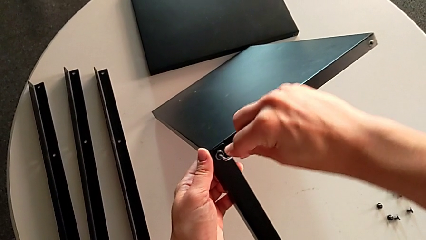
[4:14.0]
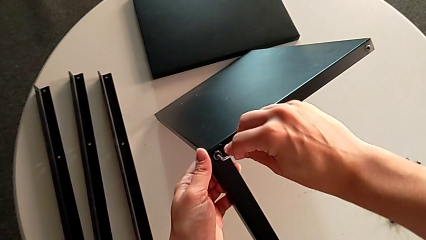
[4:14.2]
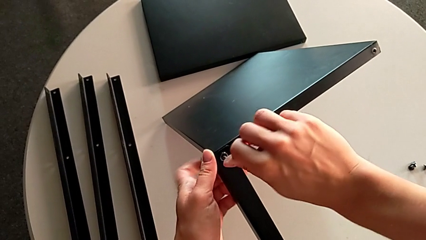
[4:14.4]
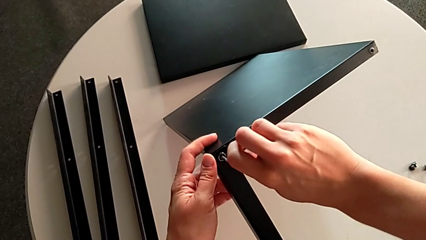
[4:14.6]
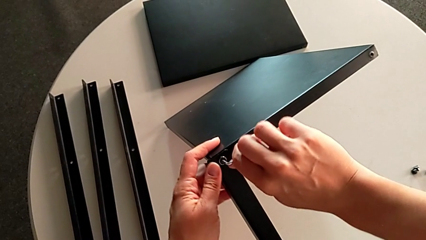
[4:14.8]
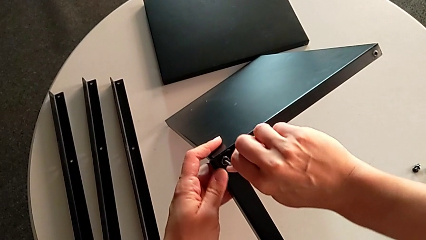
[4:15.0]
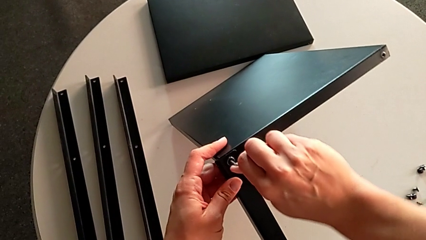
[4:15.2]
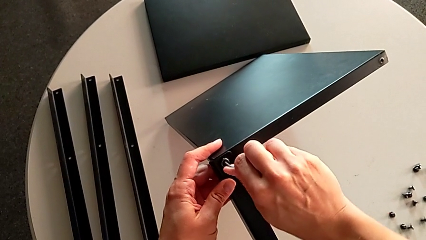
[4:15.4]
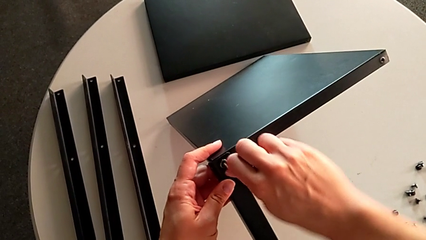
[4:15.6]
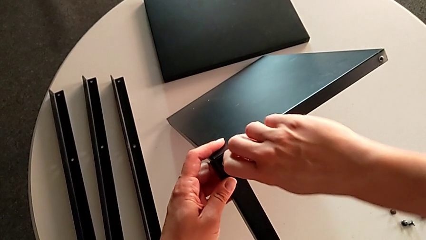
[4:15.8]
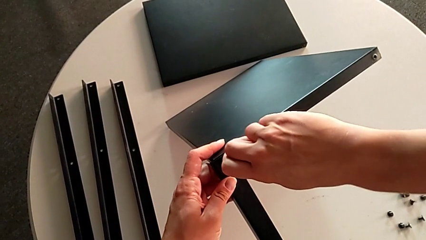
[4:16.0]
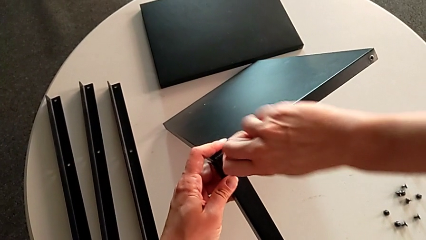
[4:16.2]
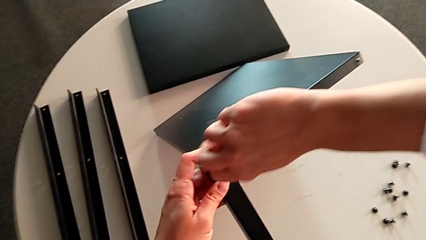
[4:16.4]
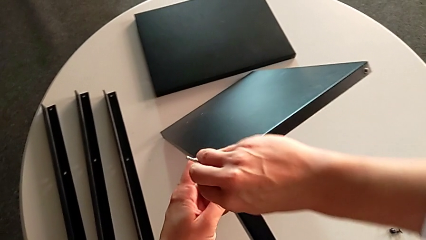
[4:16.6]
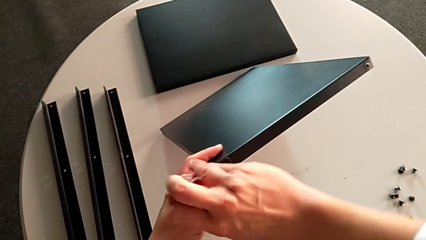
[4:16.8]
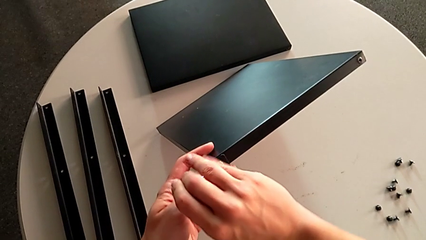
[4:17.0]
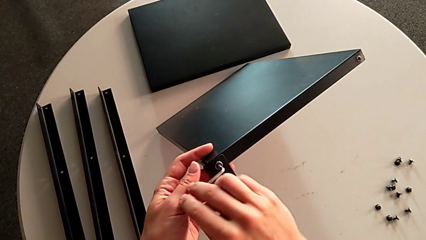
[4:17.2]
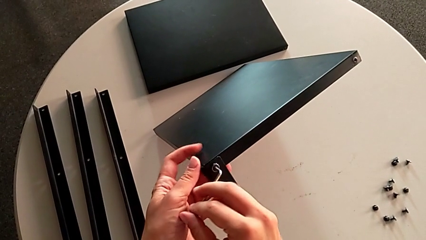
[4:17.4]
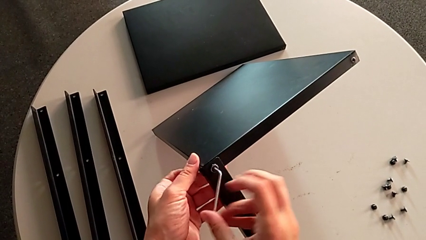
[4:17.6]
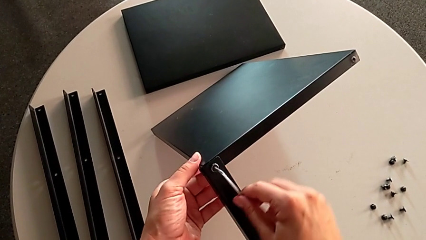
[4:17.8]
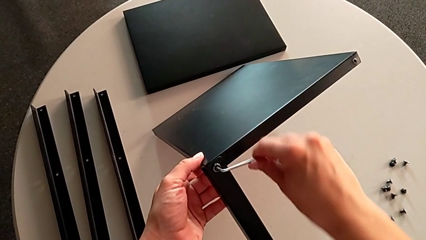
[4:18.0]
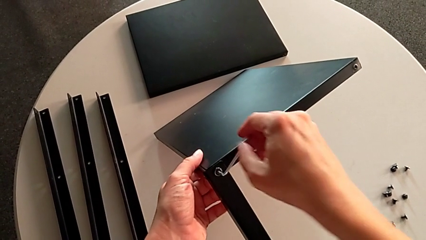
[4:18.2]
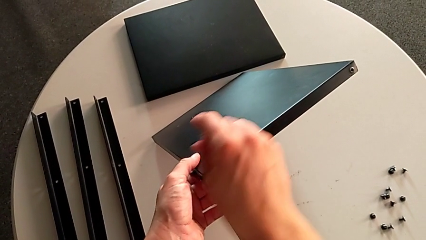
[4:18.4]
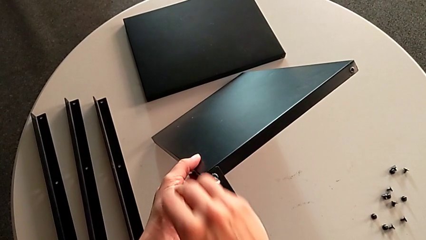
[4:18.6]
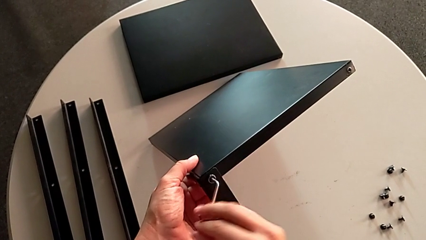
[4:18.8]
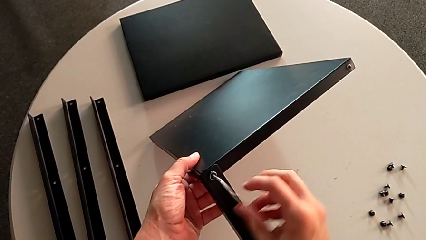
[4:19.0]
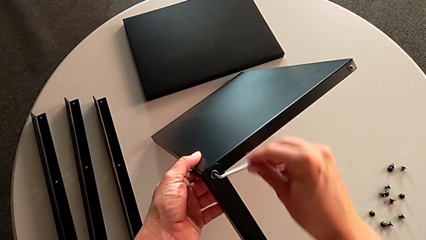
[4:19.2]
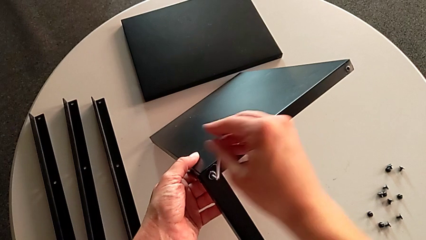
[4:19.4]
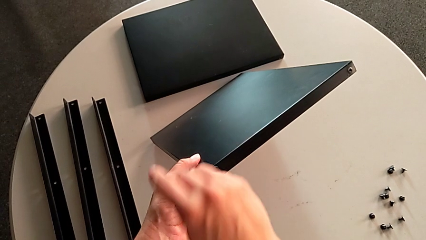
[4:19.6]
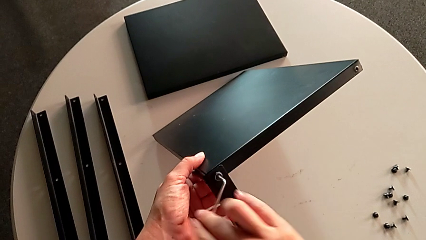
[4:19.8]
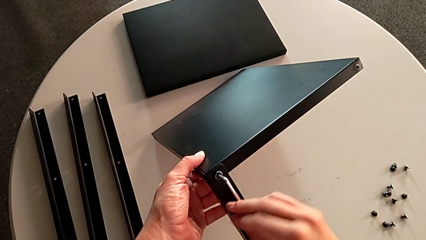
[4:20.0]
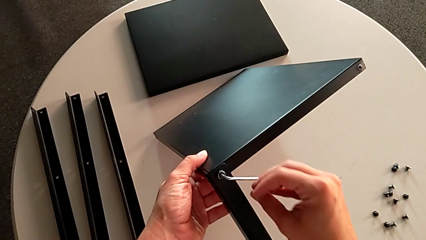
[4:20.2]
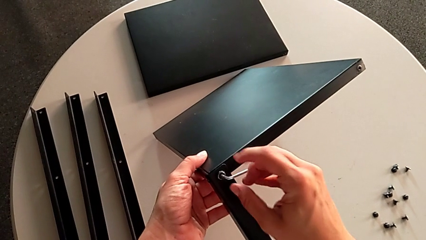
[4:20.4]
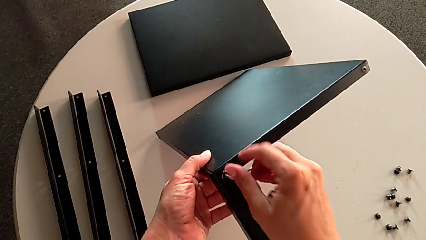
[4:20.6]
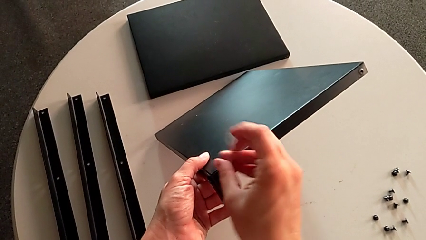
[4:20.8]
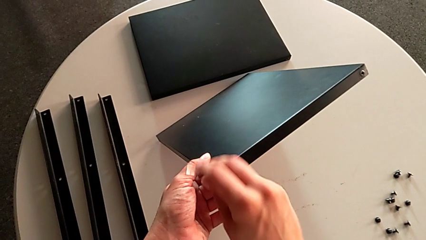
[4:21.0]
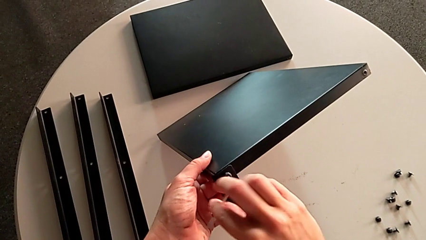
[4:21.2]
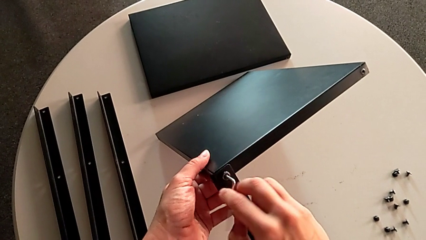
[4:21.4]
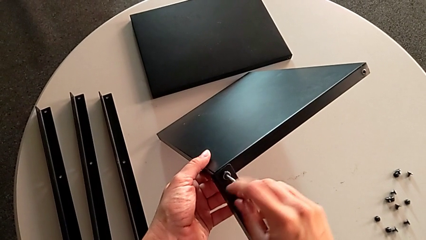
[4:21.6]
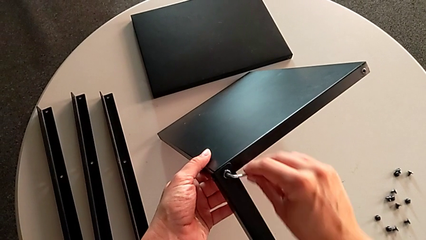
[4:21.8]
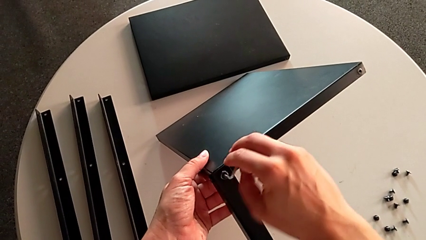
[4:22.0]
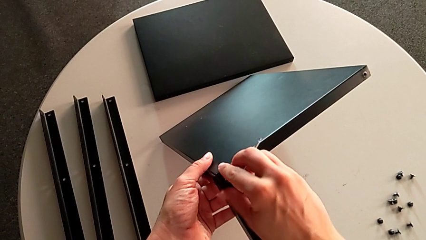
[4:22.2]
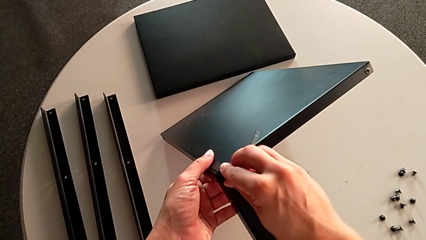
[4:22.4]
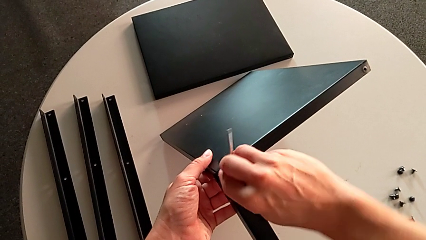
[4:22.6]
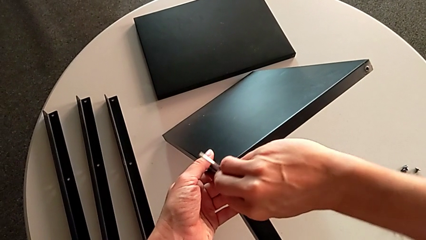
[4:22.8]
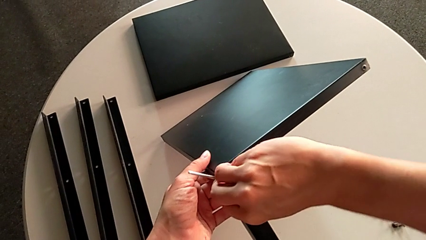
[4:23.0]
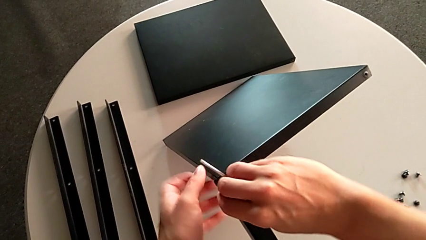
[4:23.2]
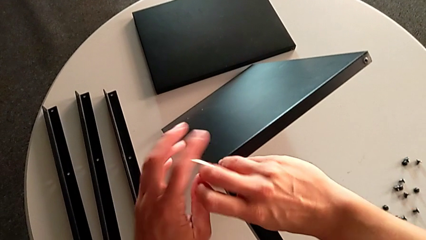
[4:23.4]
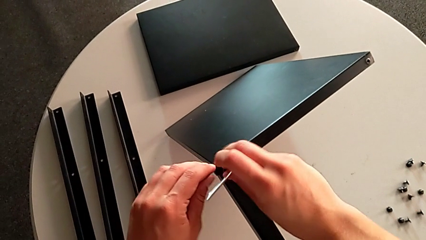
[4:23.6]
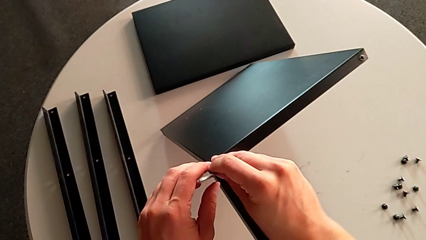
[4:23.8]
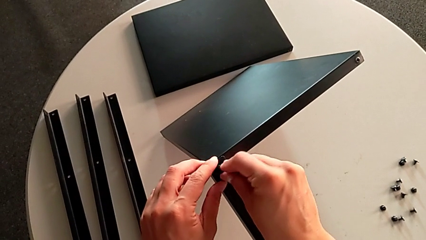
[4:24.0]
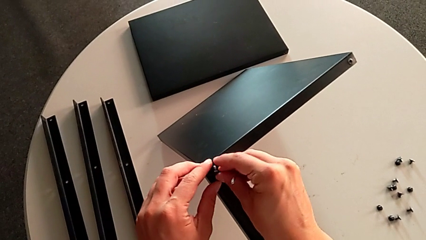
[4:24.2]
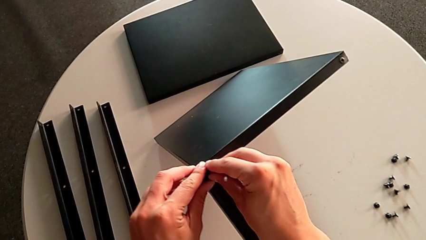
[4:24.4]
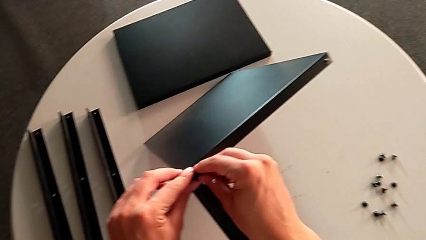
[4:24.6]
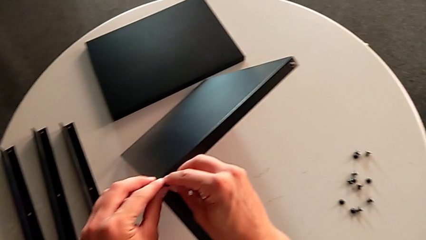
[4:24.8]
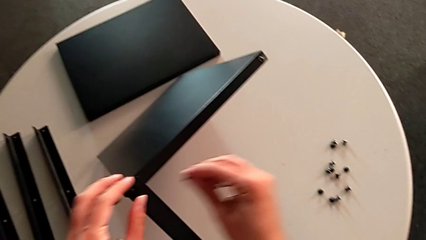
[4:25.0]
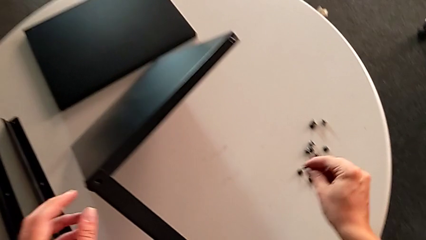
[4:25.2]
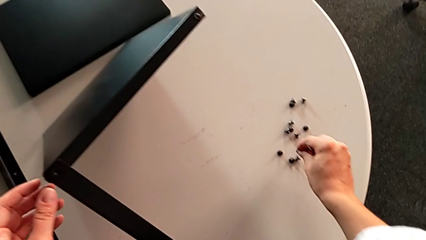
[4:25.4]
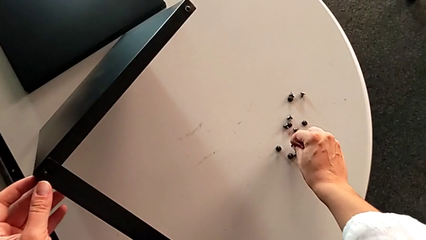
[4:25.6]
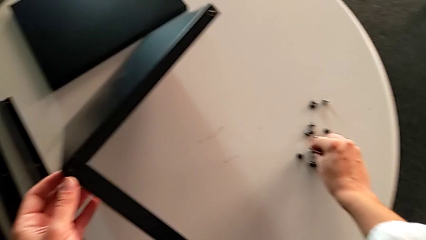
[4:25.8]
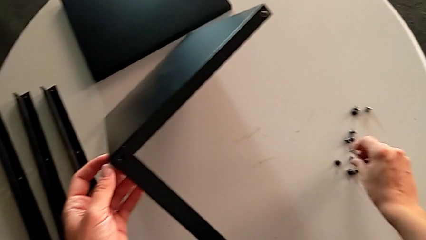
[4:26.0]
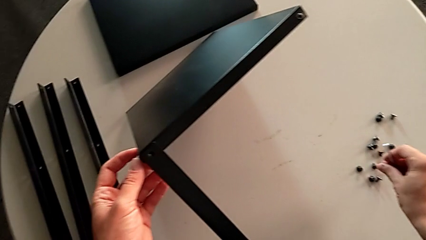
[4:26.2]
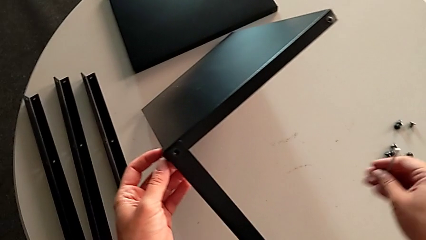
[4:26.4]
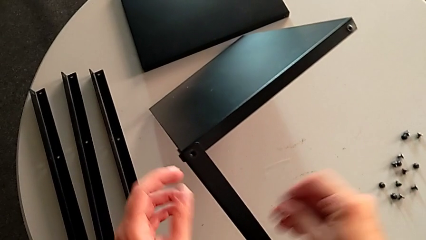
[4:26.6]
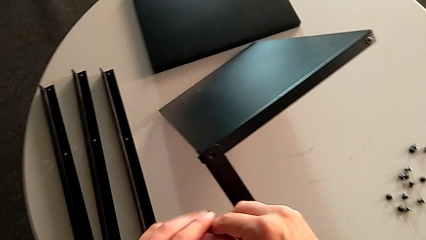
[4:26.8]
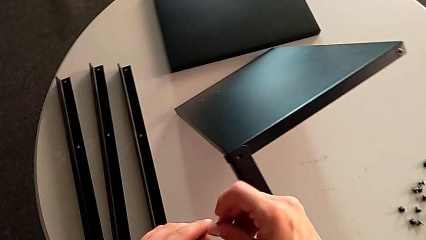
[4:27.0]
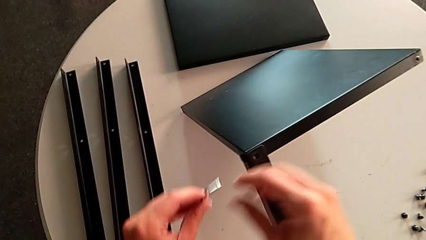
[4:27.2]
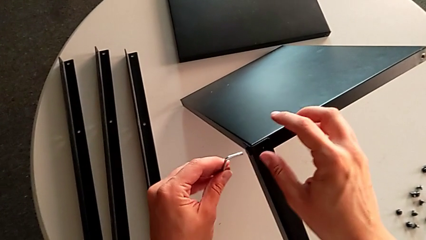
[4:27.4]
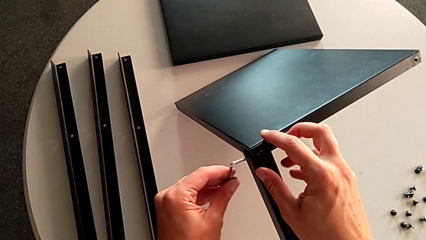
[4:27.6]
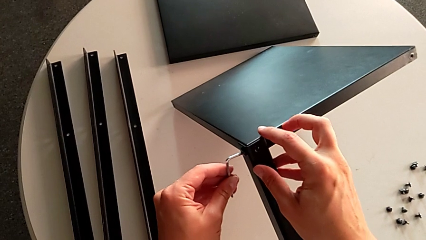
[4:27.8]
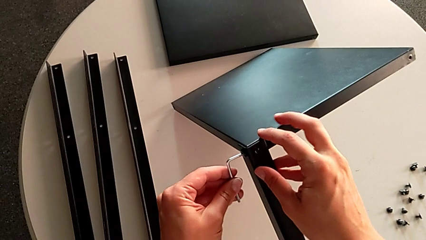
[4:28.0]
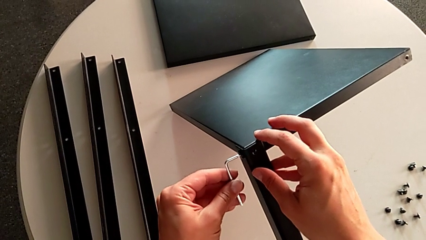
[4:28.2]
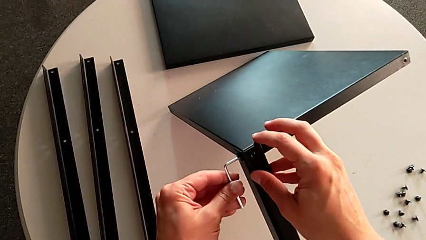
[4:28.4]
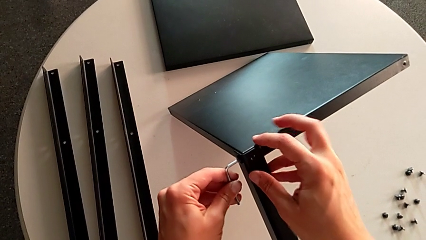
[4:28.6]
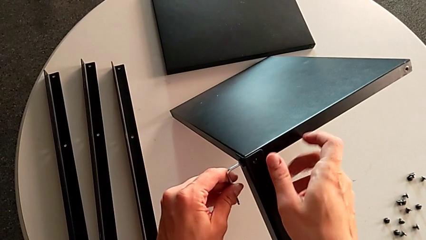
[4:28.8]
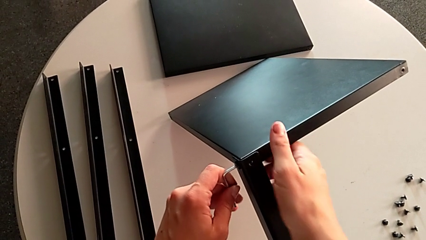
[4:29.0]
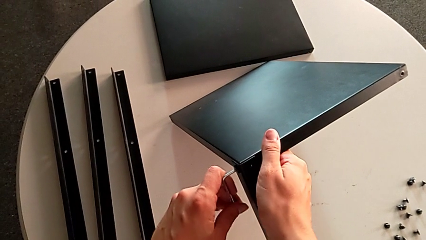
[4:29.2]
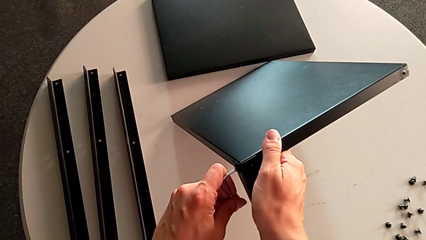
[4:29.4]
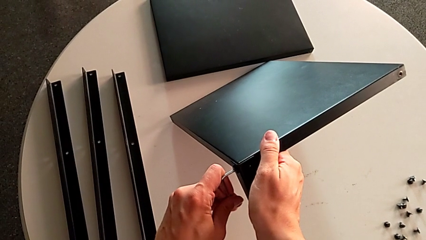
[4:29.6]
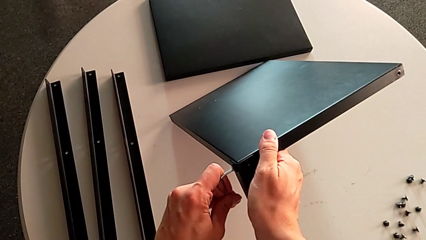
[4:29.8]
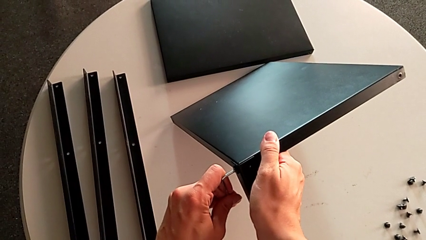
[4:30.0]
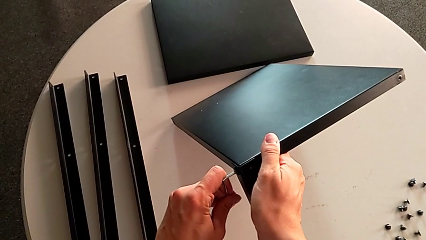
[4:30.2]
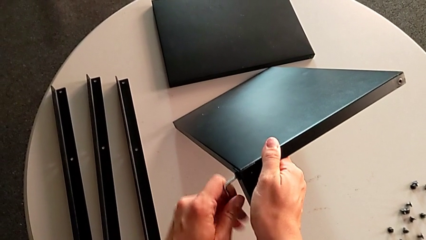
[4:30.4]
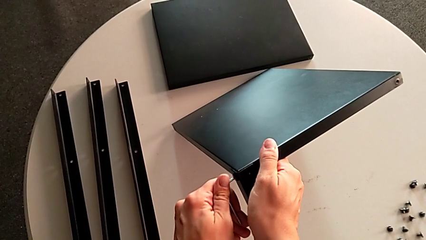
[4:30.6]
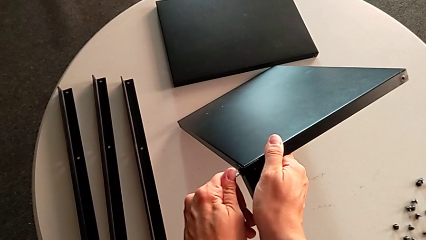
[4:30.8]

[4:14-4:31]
The camera wearer is unscrewing the fourth leg. They unscrew the hex socket head, withdraw the Allen wrench, disassemble the hex socket head, place it, insert the Allen wrench and begin to unscrew the hex socket head.
